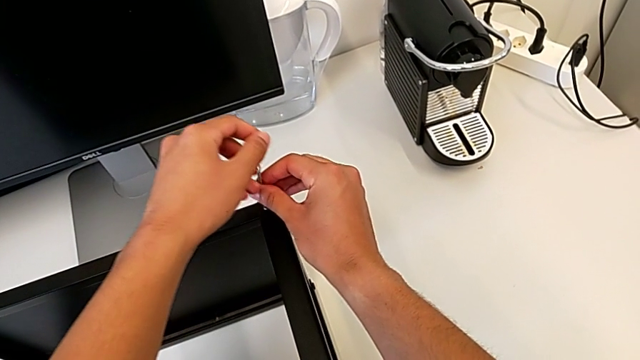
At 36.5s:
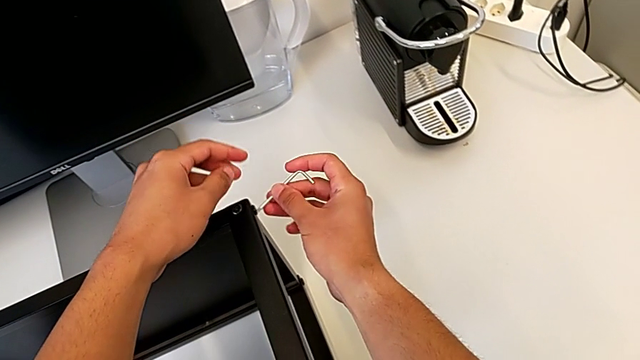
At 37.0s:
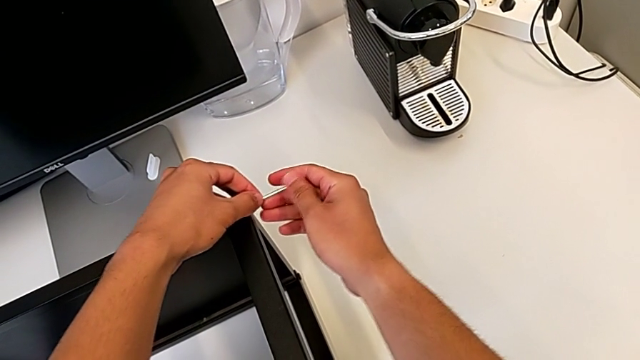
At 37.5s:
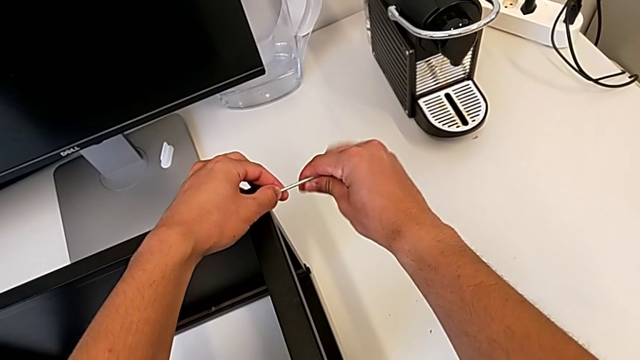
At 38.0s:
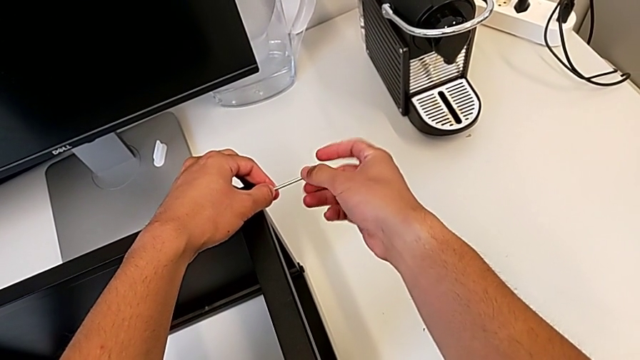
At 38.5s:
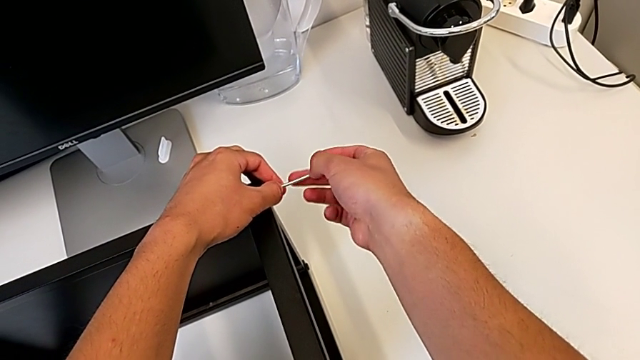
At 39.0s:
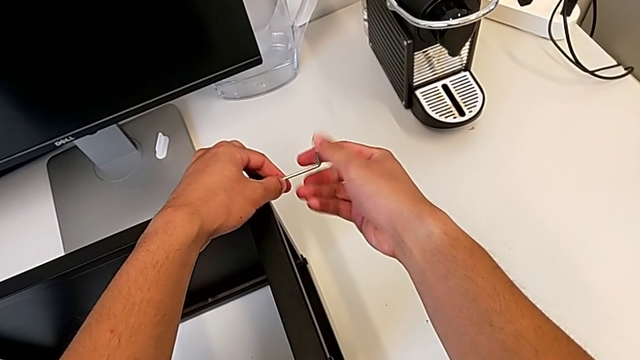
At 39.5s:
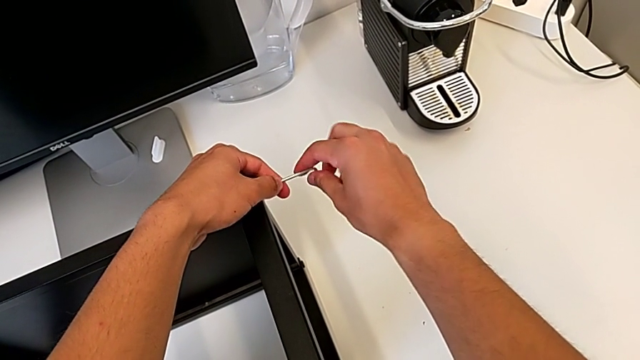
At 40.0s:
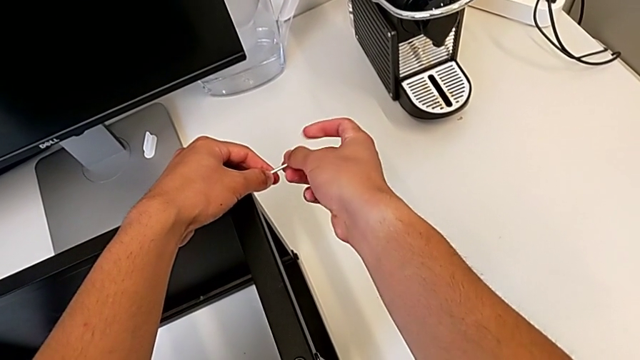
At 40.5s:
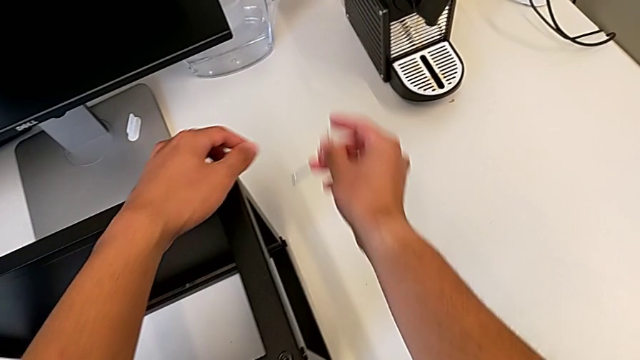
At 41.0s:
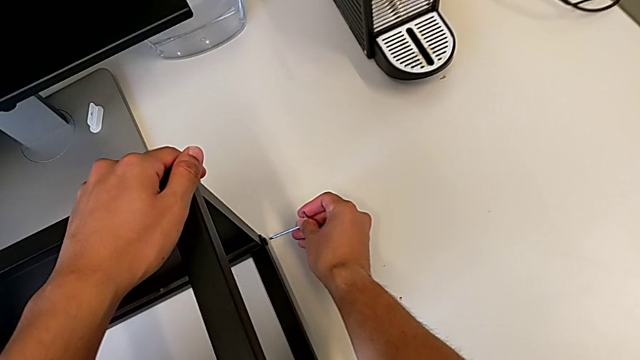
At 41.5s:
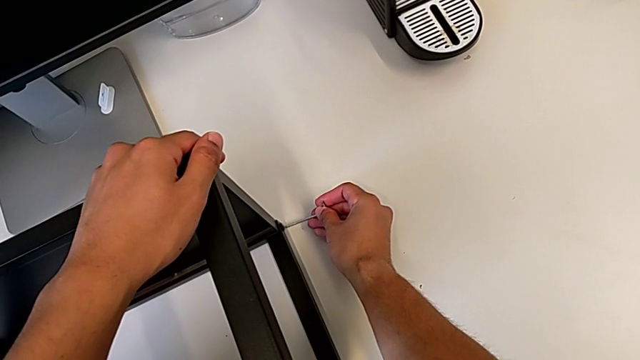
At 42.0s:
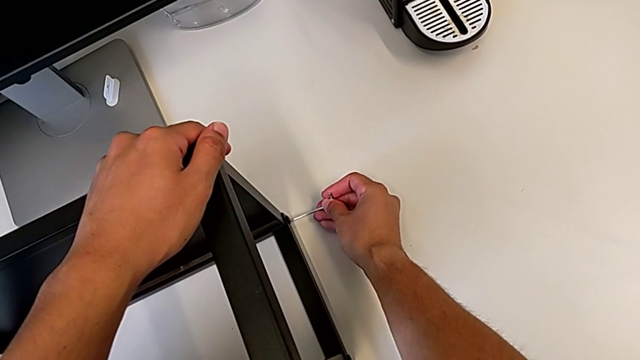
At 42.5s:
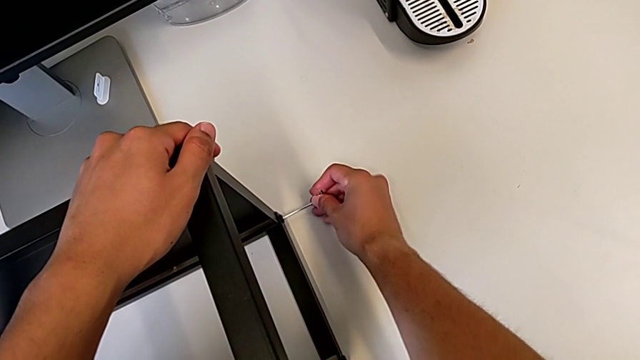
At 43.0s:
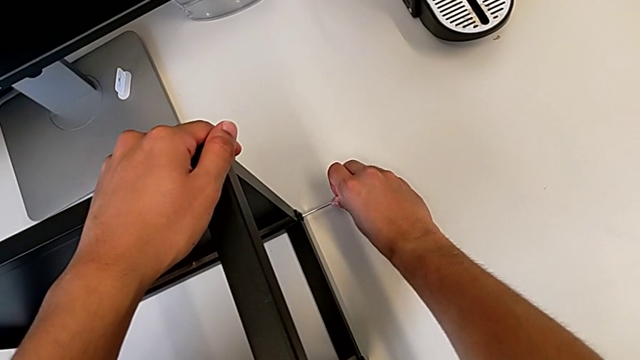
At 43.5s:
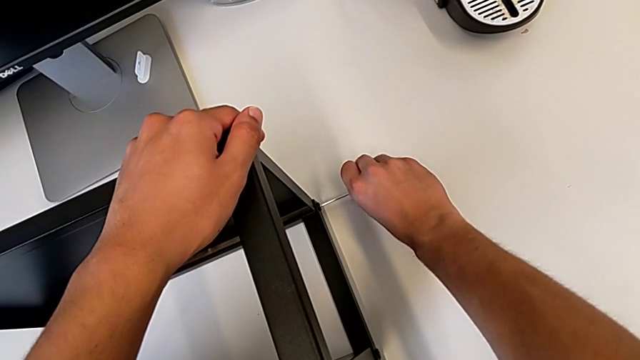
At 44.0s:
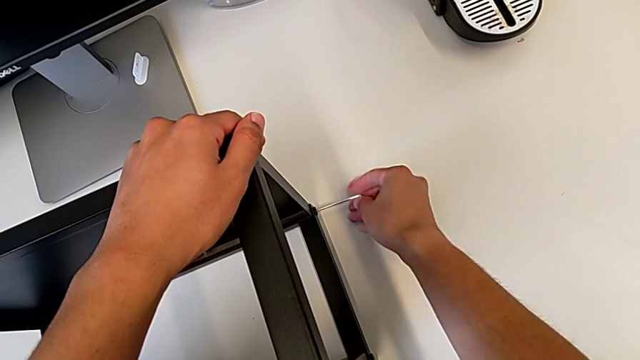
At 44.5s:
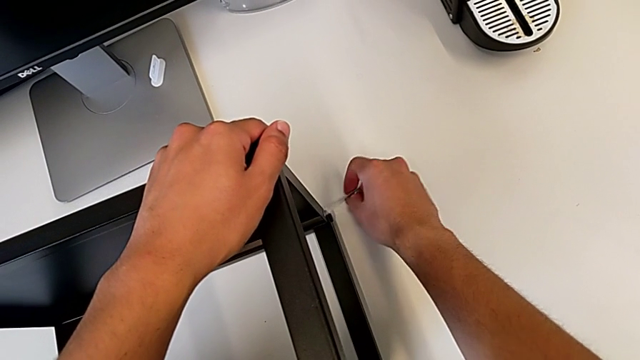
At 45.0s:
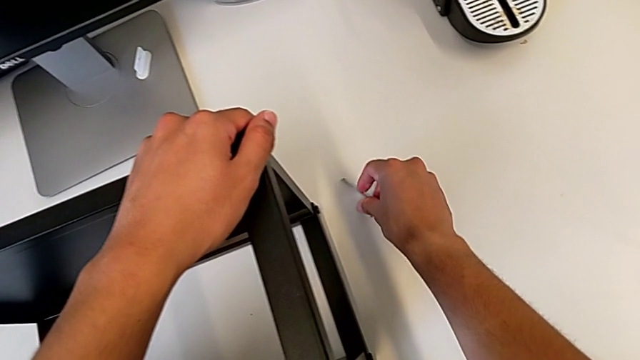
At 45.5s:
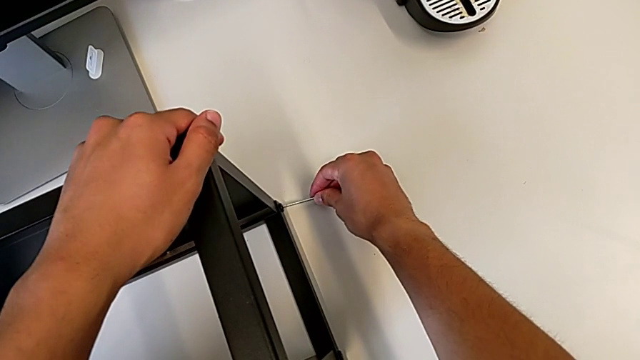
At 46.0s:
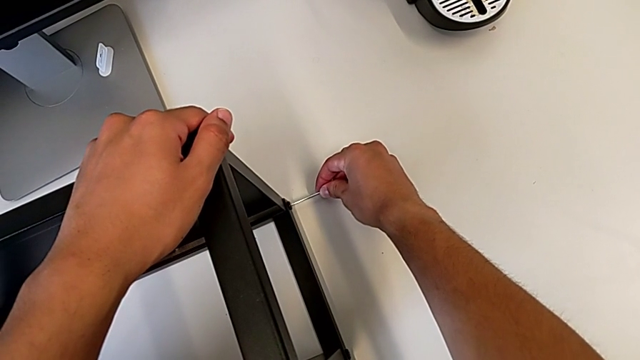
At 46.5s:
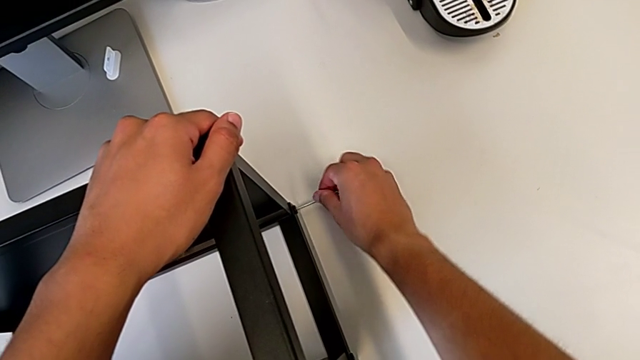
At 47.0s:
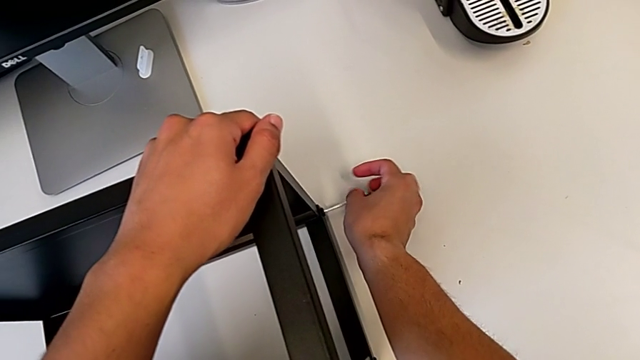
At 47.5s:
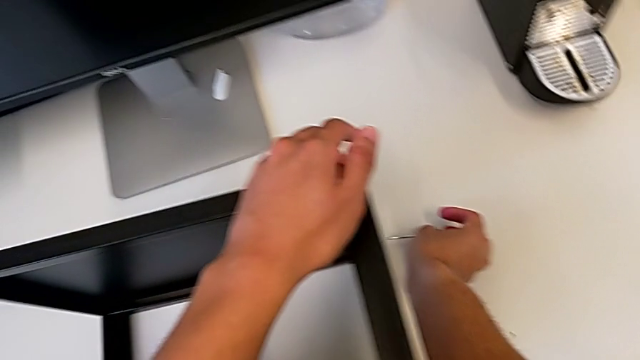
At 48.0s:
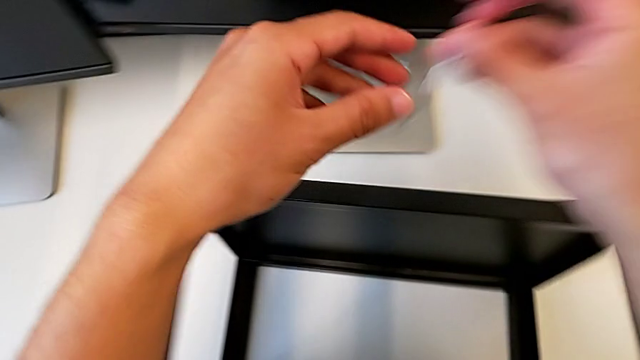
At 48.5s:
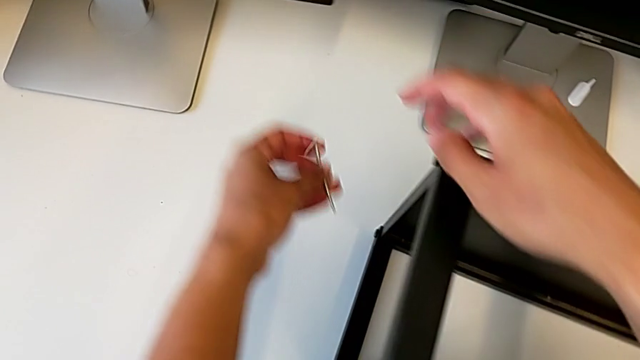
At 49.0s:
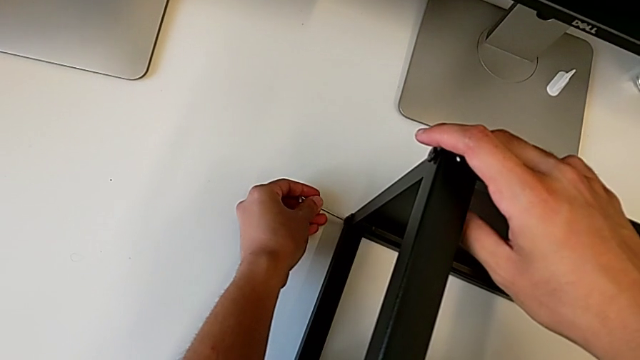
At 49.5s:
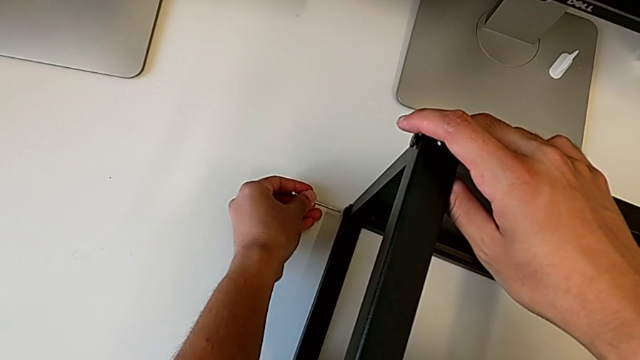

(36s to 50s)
The camera wearer is unscrewing the top shelf of the table. They withdraw the Allen wrench, insert it, unscrew the hex socket head, withdraw the Allen wrench, insert it, unscrew the hex socket head, withdraw the Allen wrench, insert it and withdraw it.

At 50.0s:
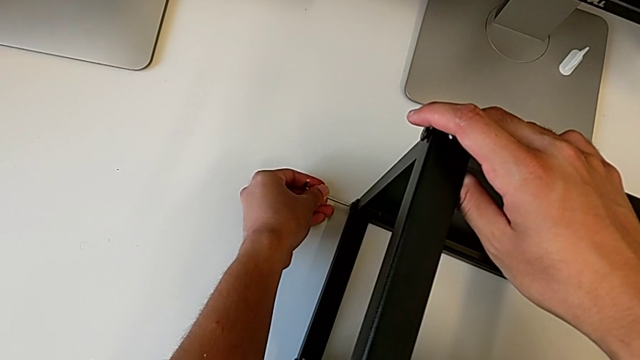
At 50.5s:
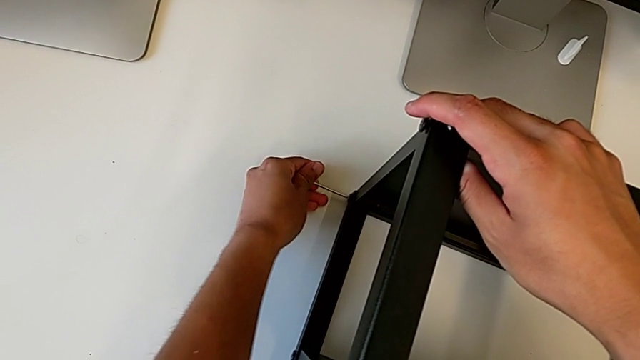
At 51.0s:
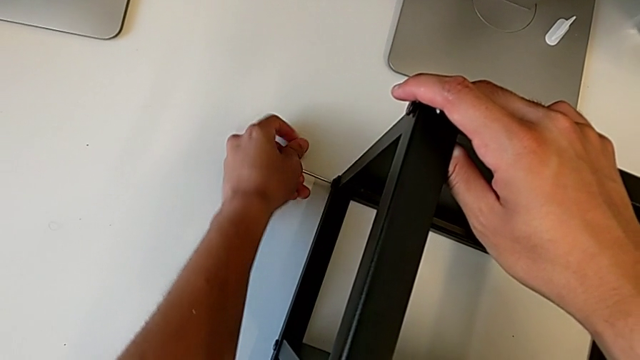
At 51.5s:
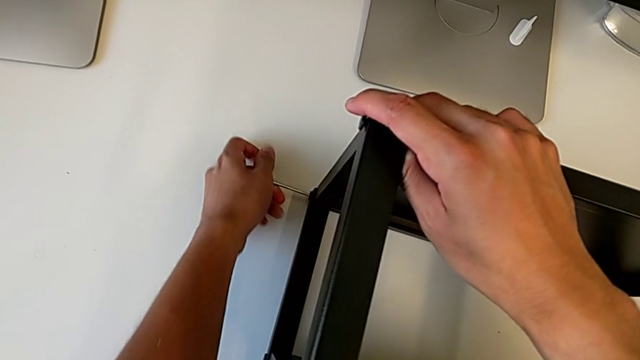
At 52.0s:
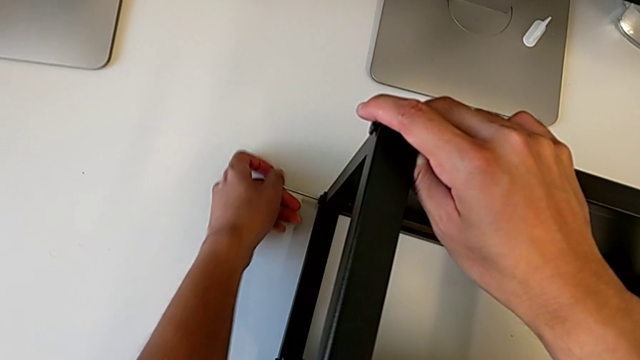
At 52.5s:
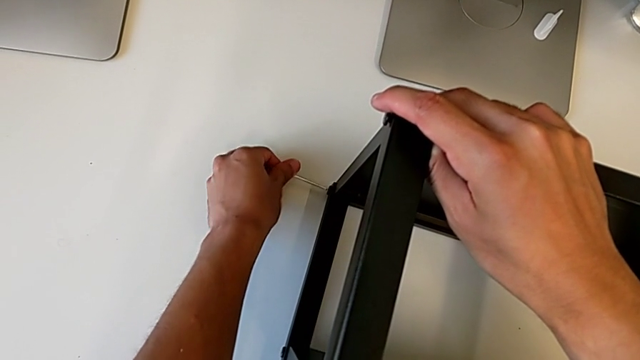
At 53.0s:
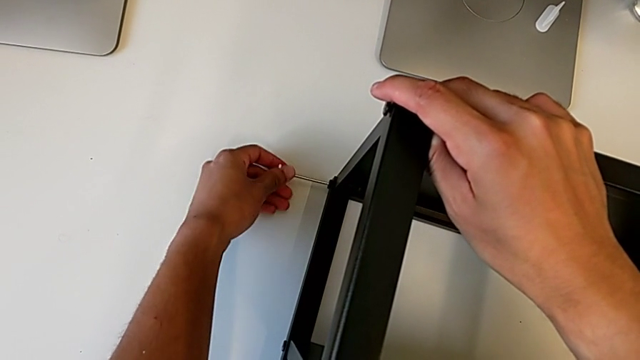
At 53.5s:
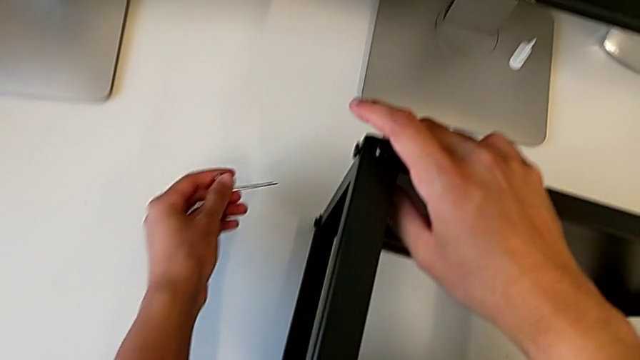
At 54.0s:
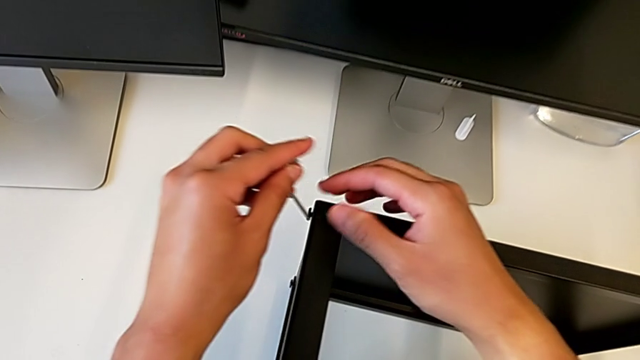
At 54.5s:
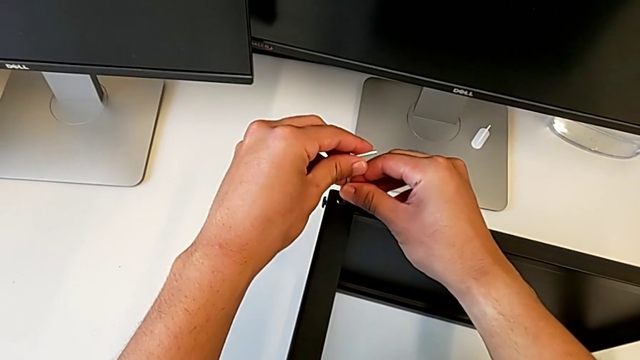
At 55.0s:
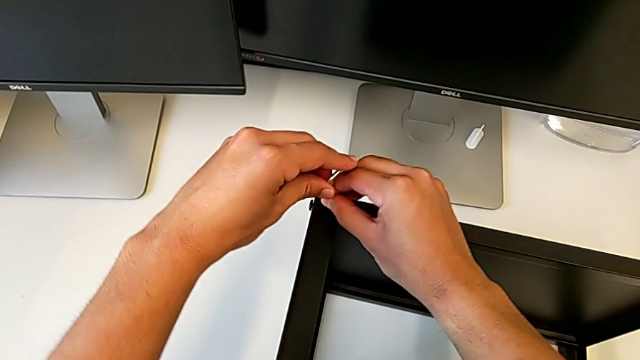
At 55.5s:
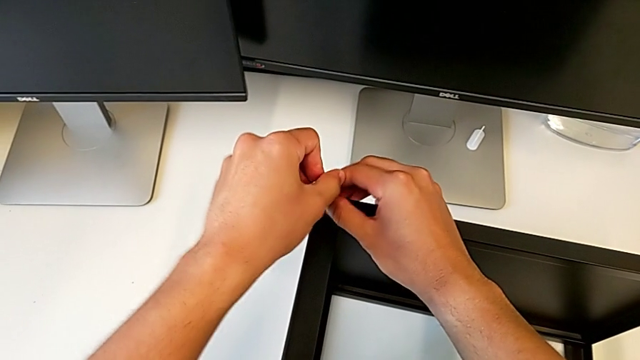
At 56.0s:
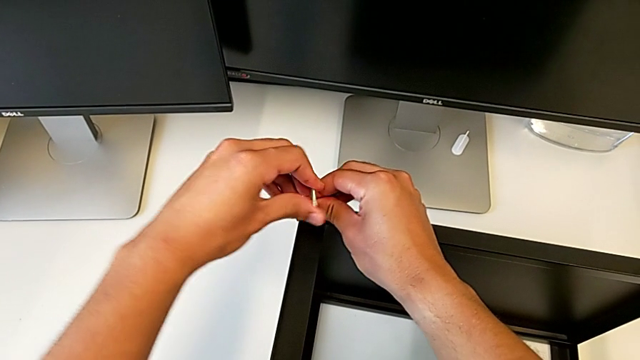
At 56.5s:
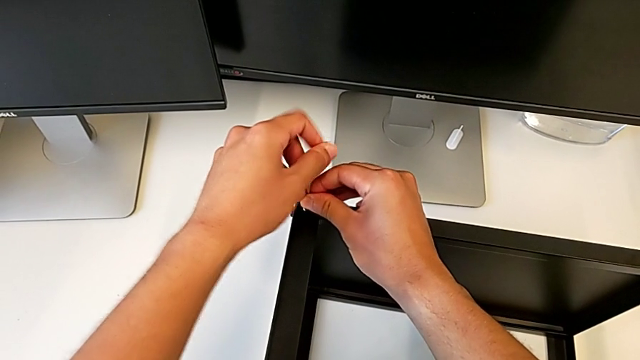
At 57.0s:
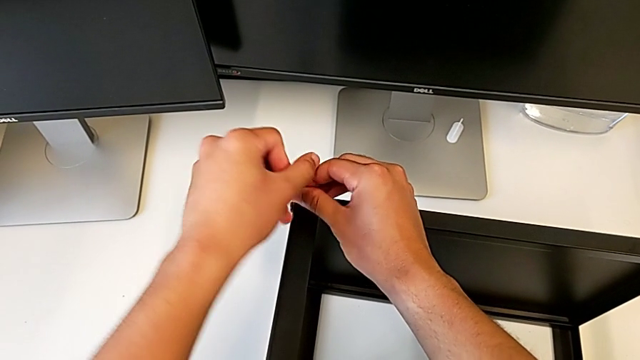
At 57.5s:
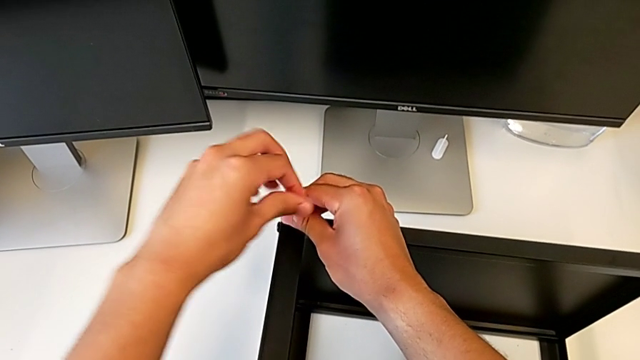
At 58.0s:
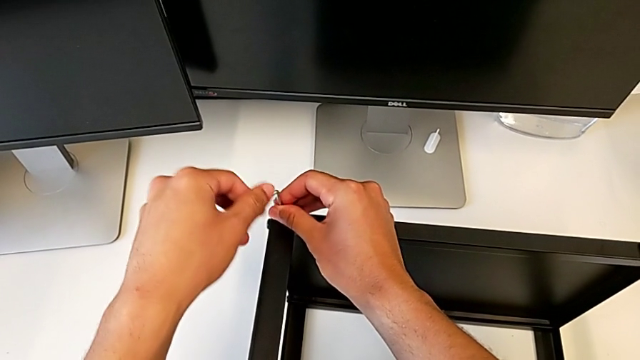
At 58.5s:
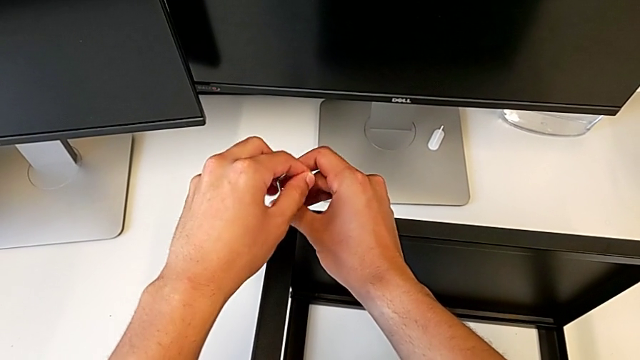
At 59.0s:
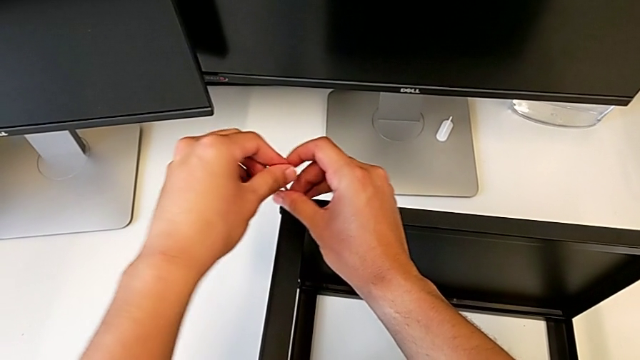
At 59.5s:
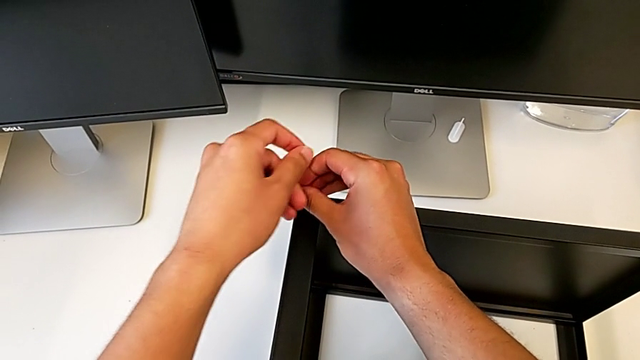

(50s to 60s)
The camera wearer is unscrewing the top shelf of the table. They unscrew the hex socket head, withdraw the Allen wrench and unscrew the hex socket head.
